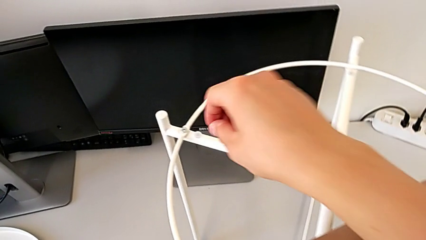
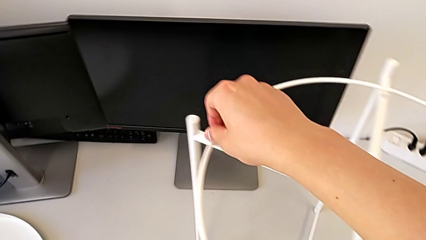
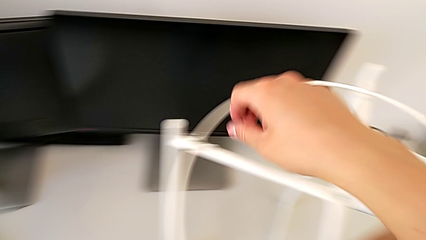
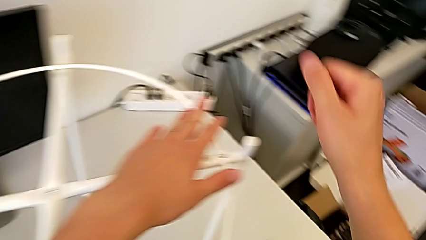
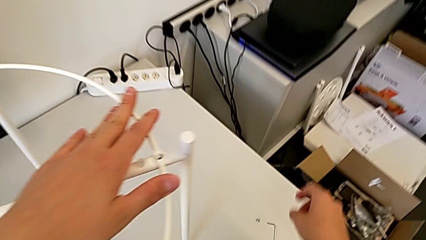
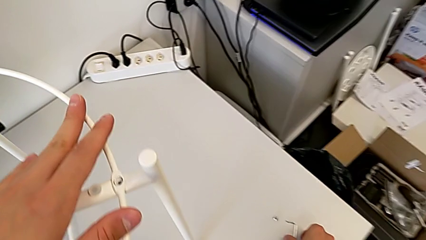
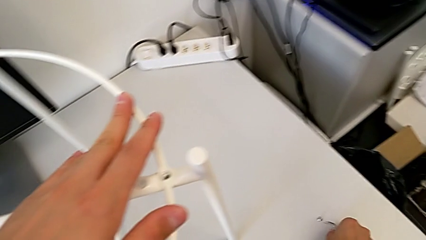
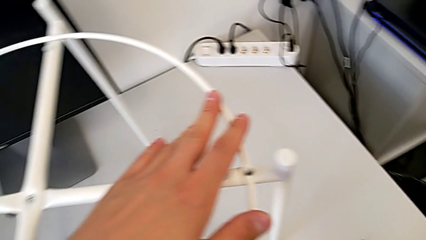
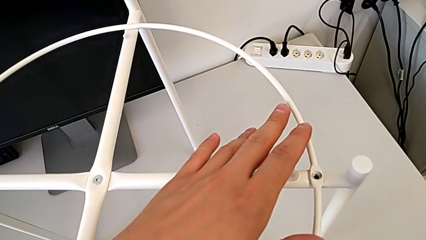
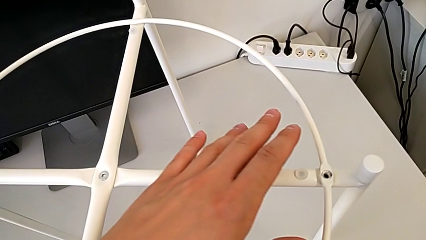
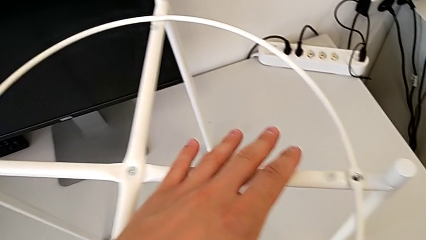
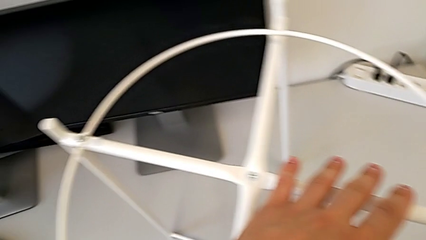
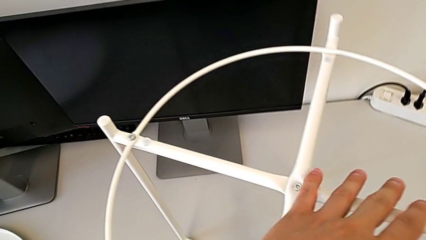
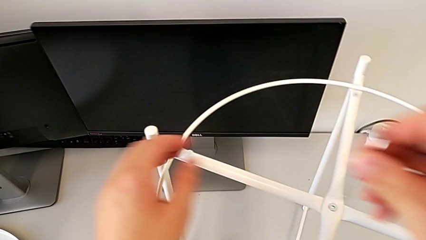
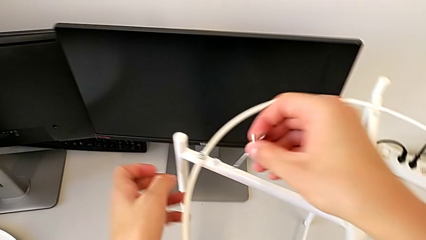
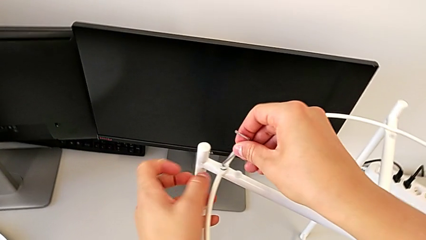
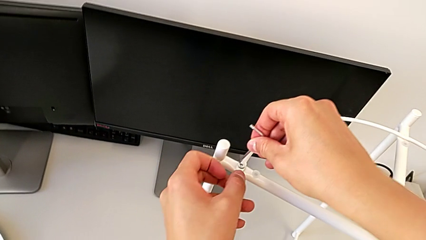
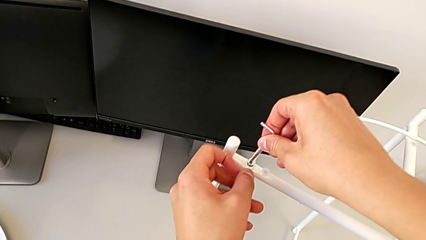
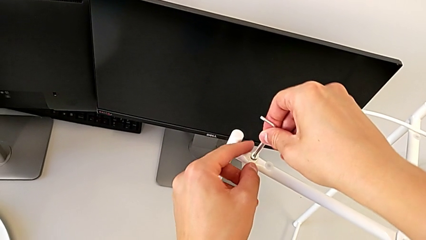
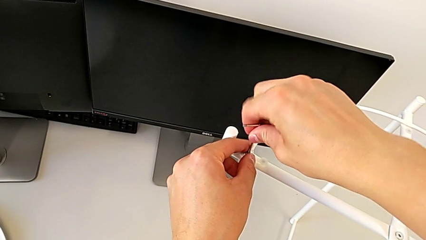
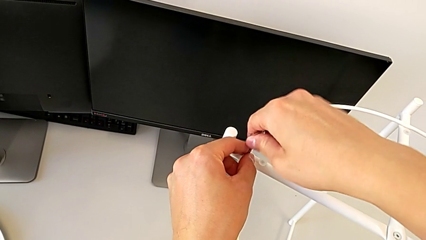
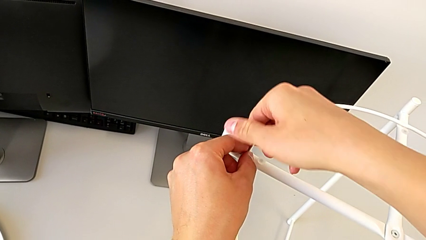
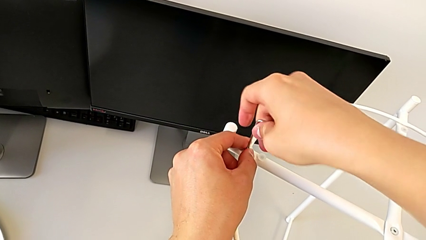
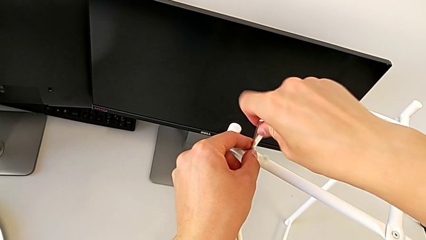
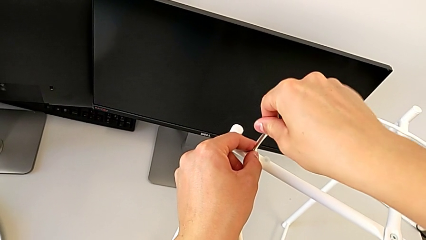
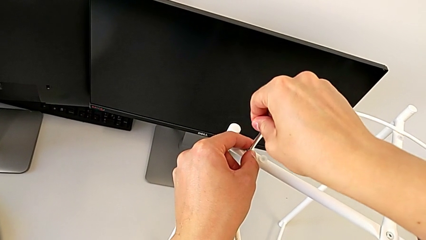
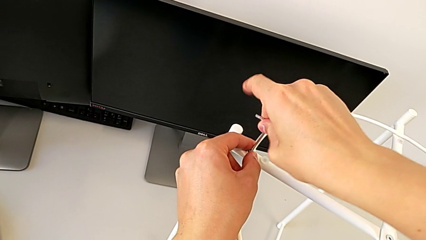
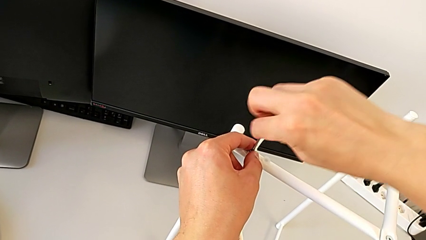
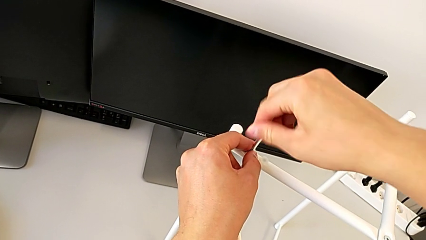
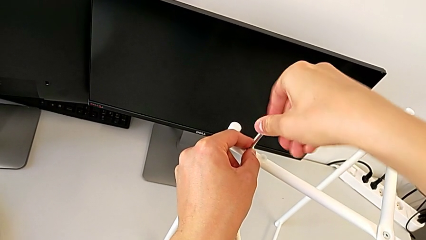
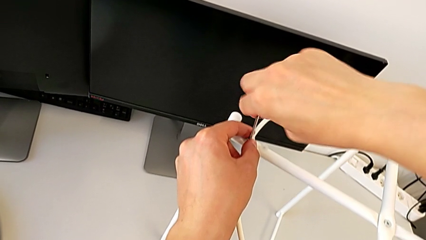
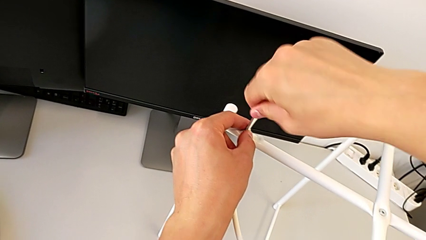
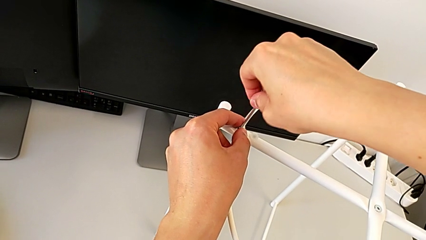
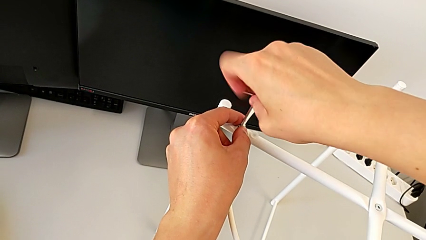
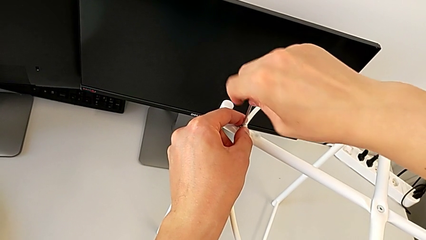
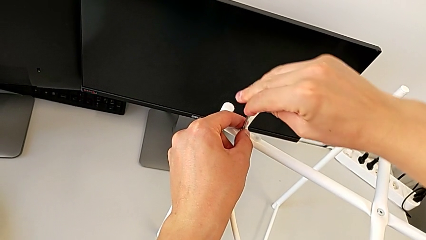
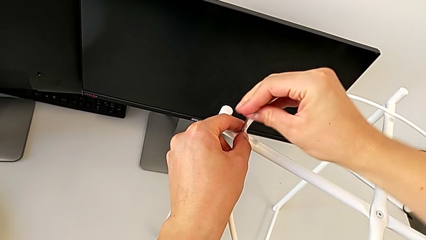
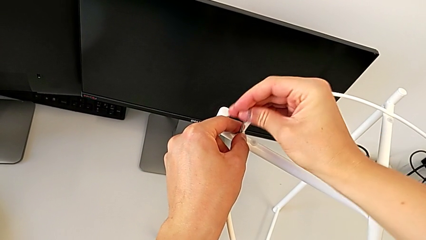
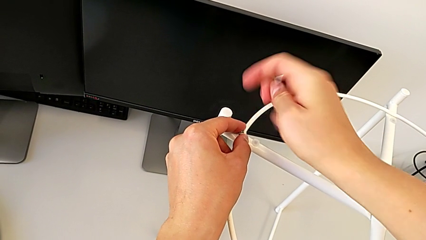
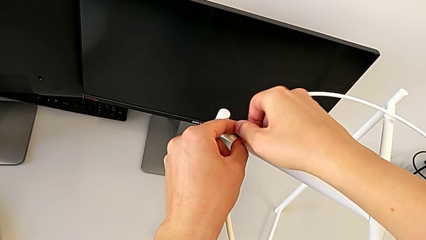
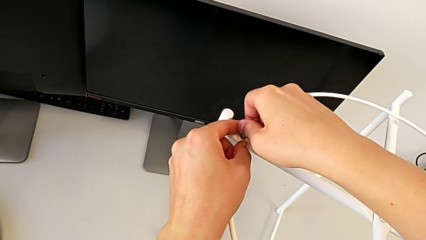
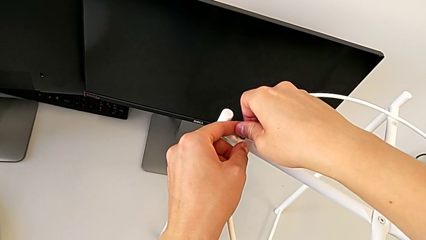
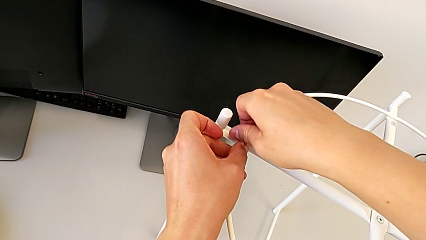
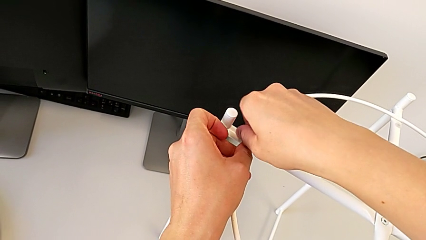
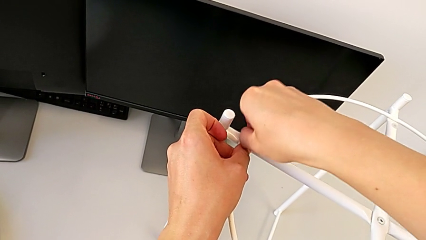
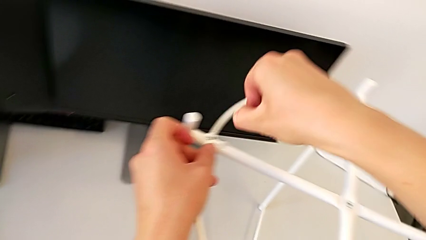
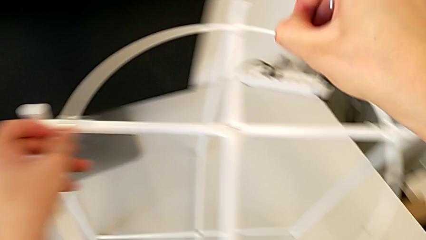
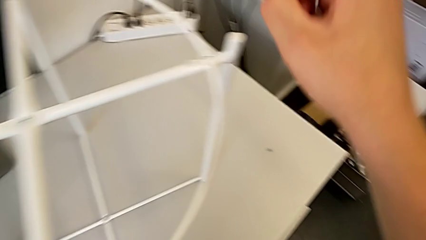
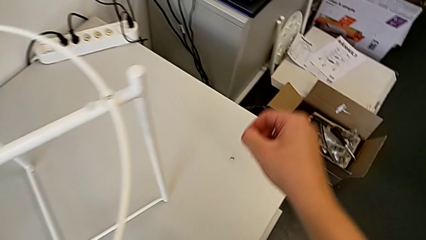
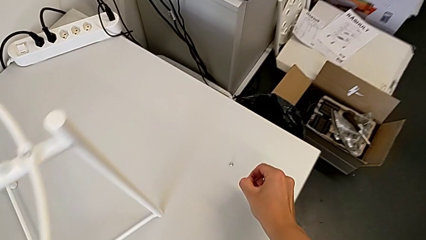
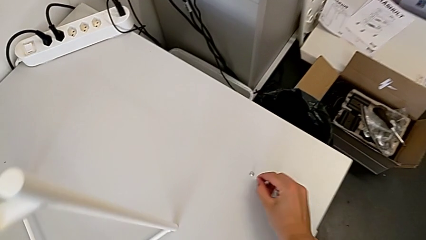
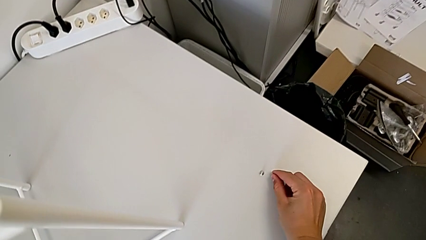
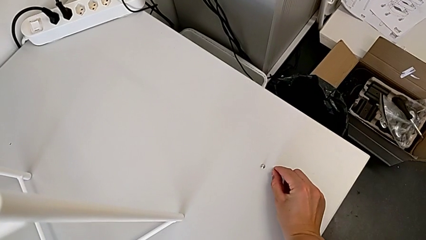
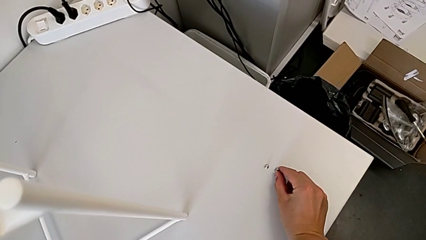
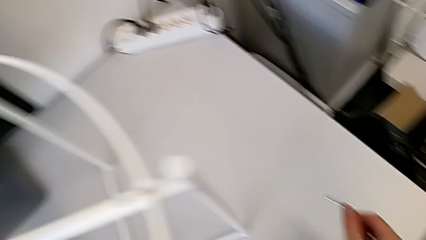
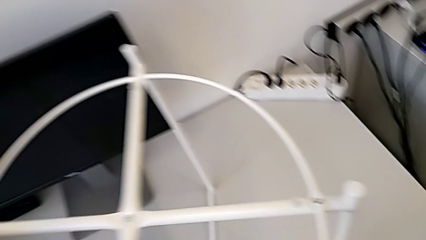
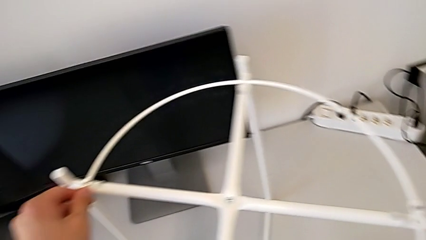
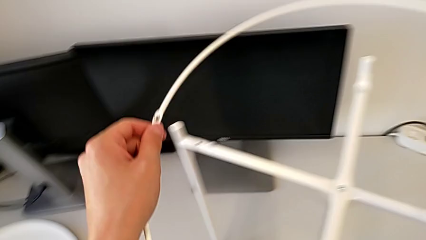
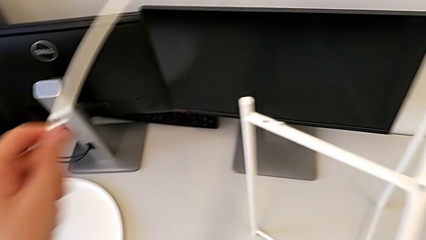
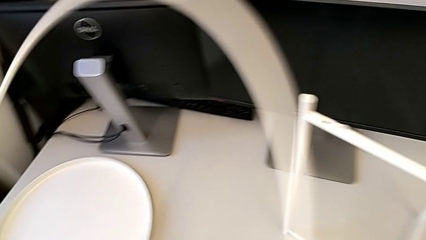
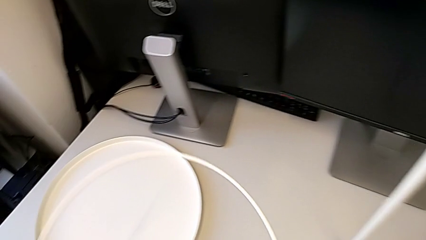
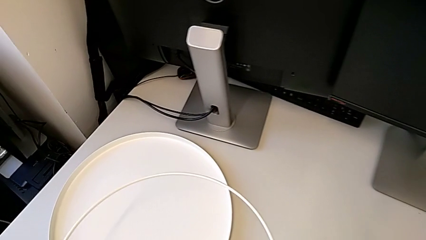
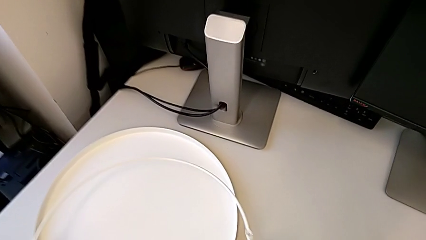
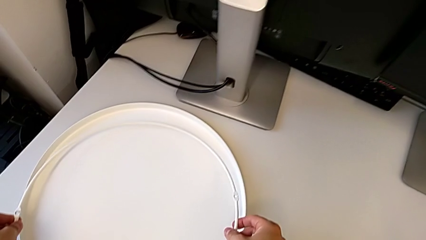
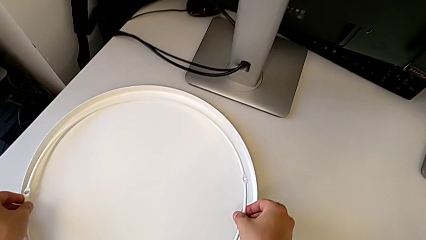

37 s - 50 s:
The camera wearer is removing the circle. They grab the Allen wrench, insert it, unscrew the hex socket head, withdraw the Allen wrench, unscrew the hex socket head, disassemble it, place it, grab the circle, disassemble it, lift it and place it.

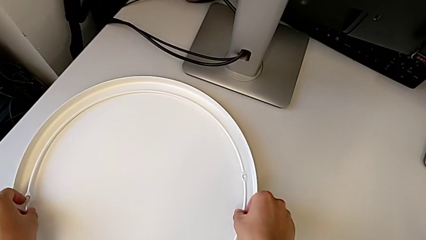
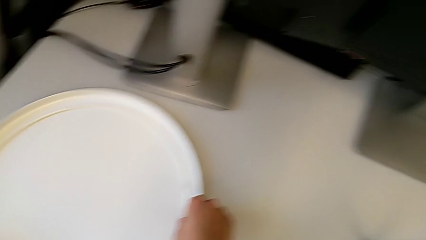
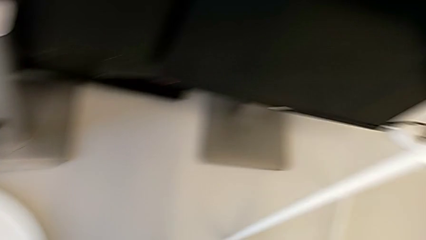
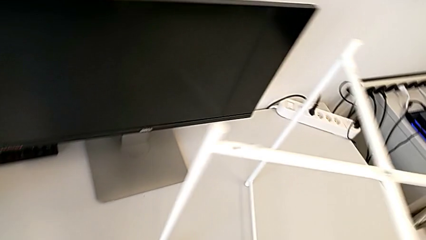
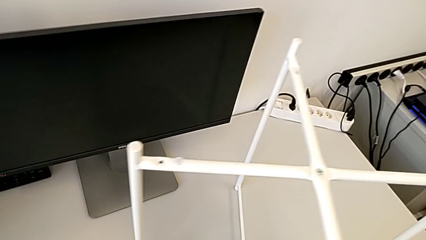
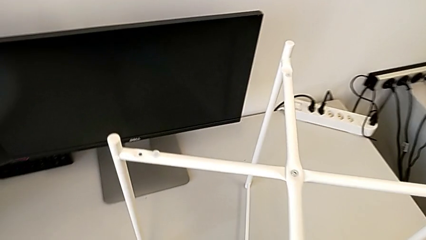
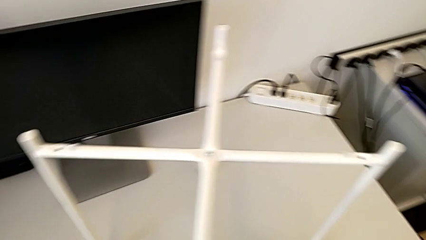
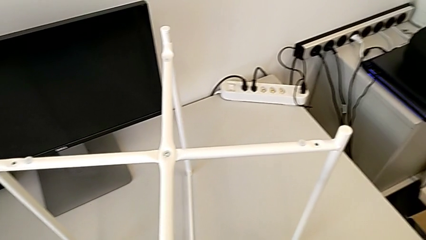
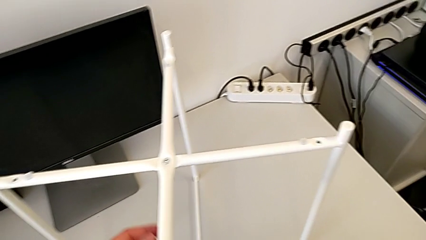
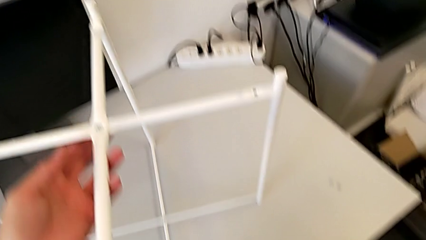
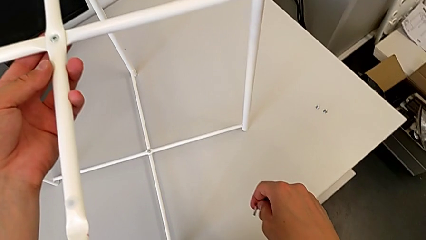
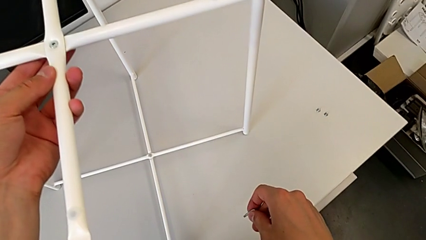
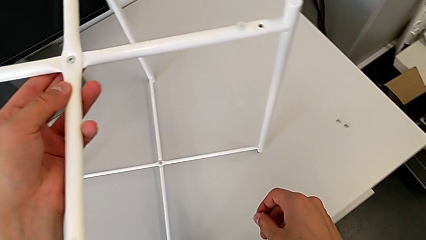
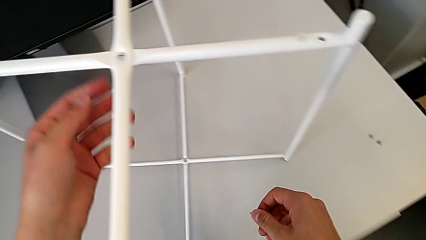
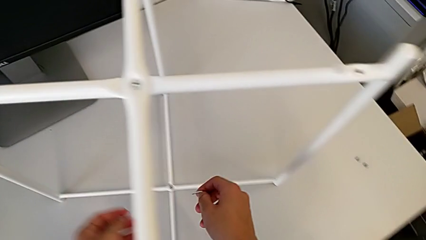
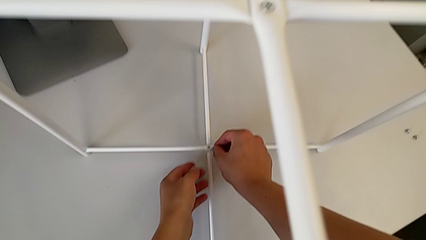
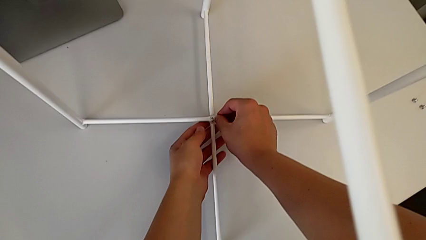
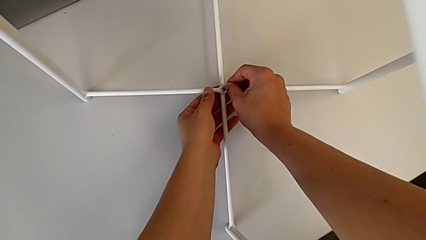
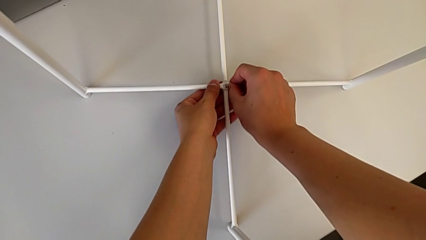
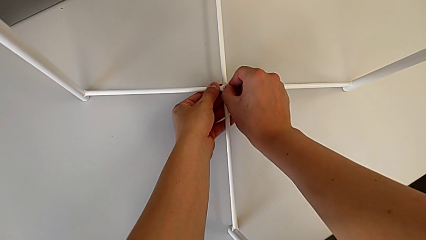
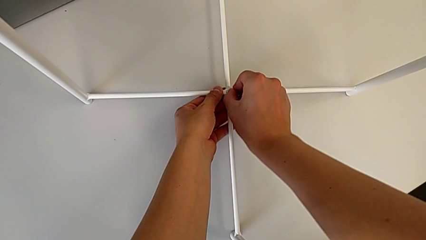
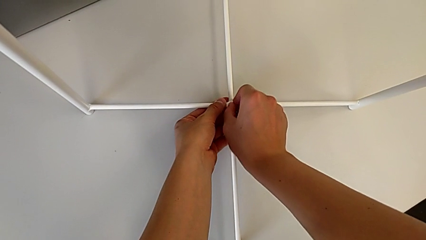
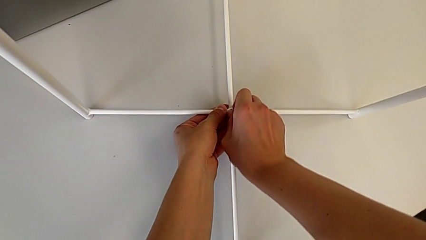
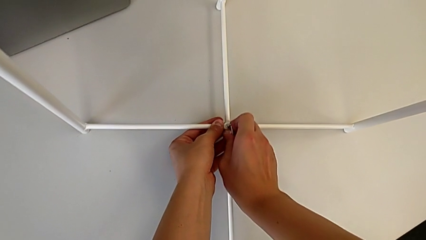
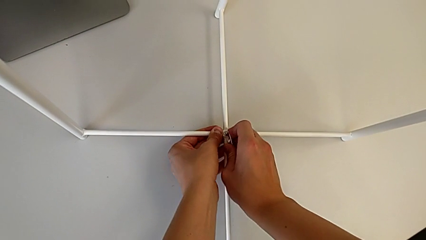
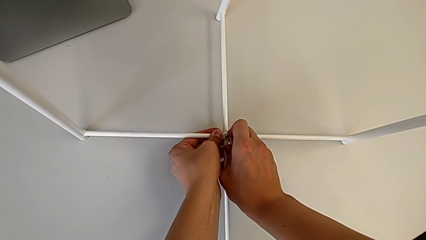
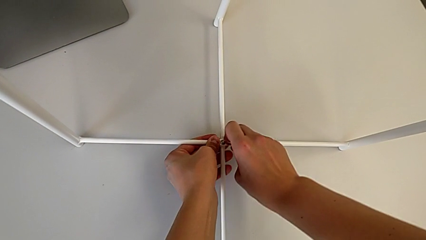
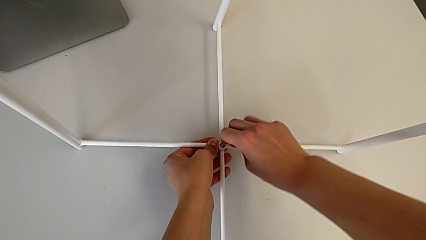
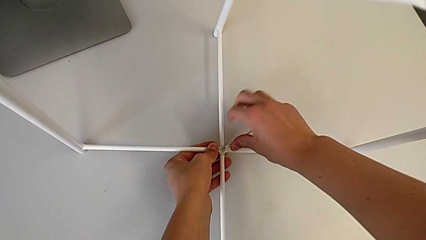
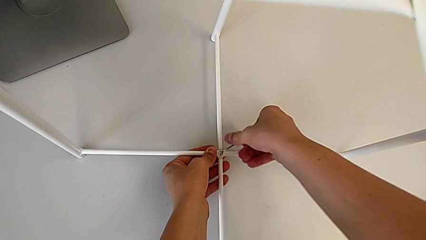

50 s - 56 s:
The camera wearer is disassembling the screws. They slide the leg, insert the hex socket head and begin to unscrew it.
